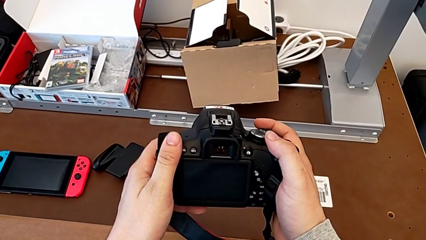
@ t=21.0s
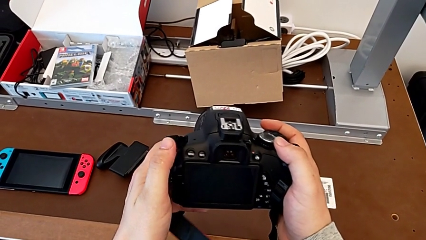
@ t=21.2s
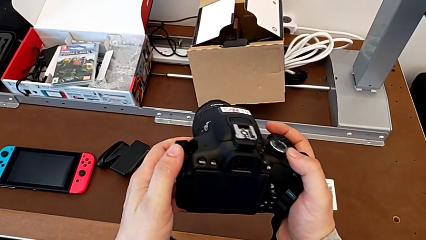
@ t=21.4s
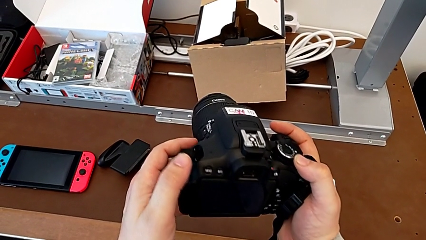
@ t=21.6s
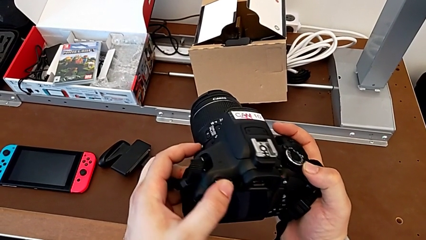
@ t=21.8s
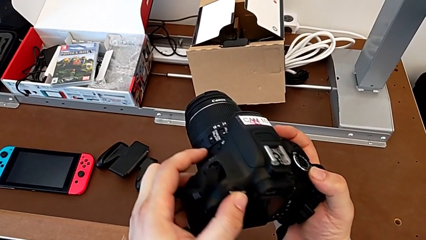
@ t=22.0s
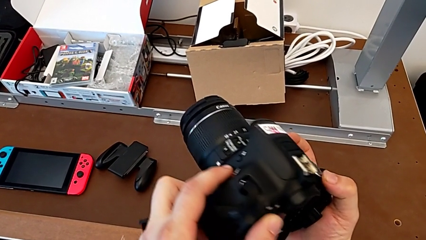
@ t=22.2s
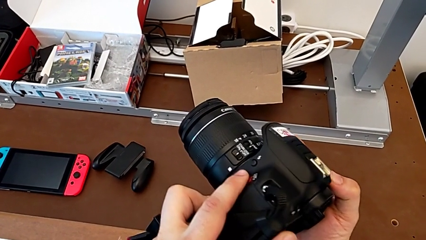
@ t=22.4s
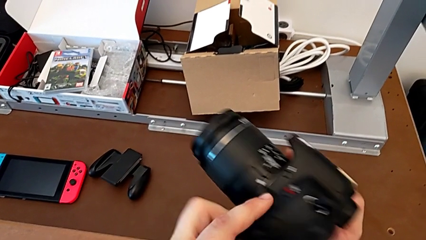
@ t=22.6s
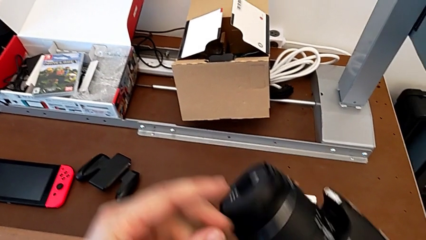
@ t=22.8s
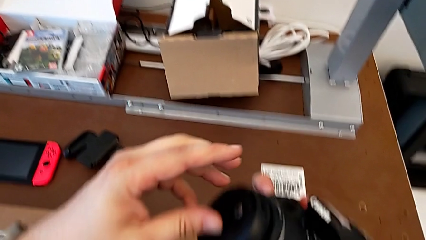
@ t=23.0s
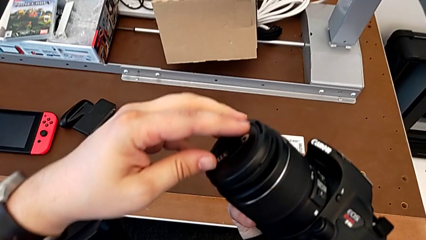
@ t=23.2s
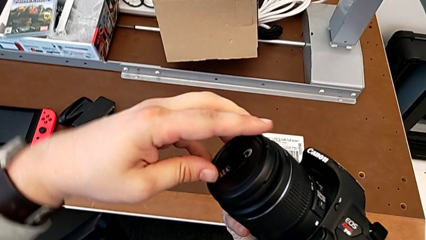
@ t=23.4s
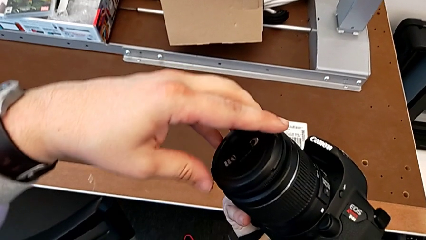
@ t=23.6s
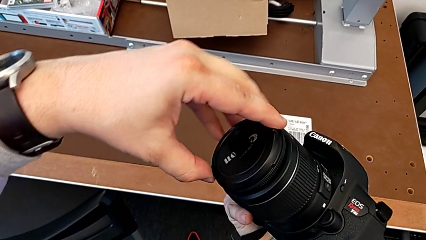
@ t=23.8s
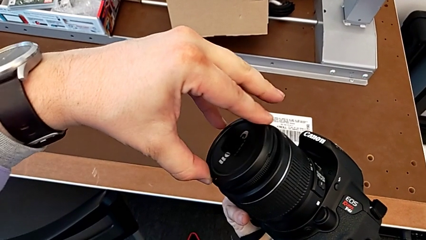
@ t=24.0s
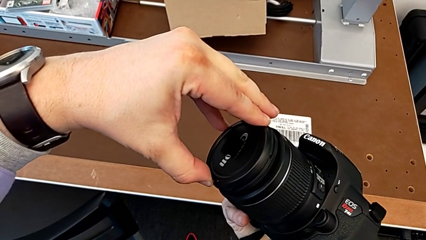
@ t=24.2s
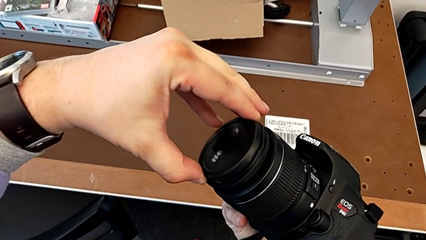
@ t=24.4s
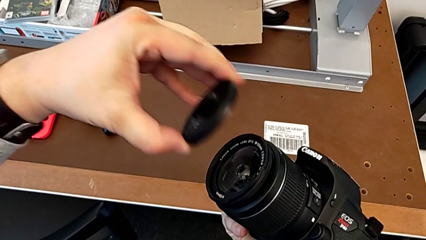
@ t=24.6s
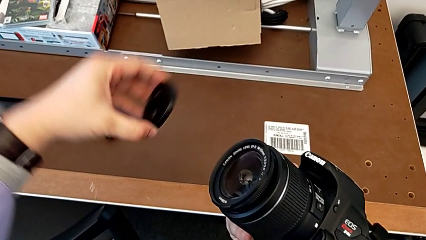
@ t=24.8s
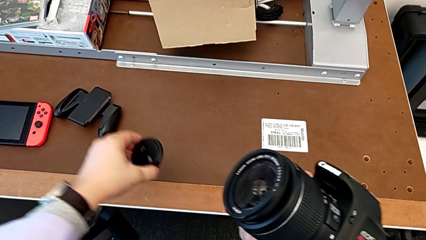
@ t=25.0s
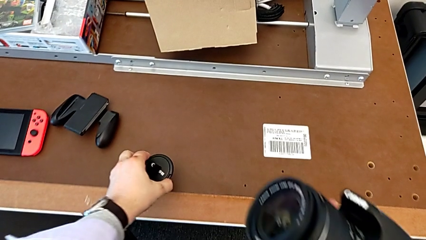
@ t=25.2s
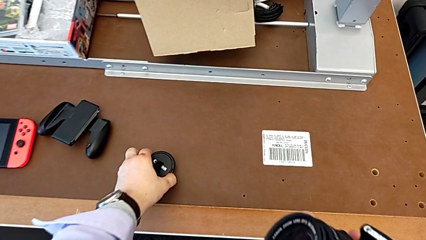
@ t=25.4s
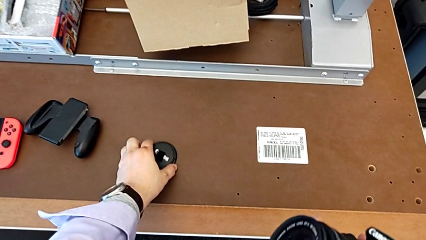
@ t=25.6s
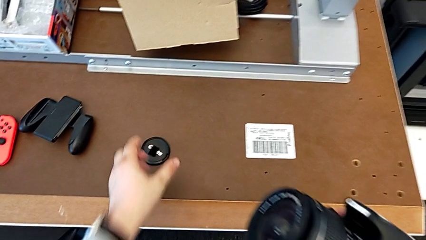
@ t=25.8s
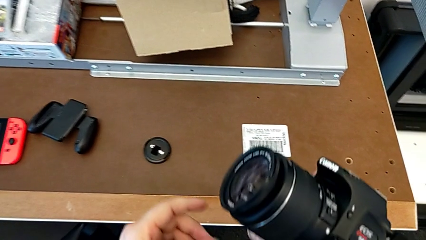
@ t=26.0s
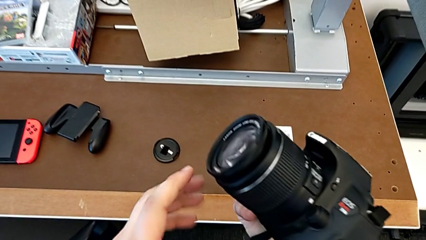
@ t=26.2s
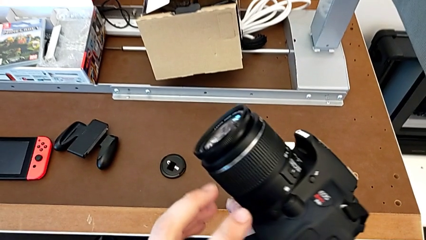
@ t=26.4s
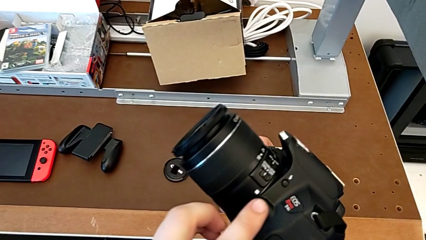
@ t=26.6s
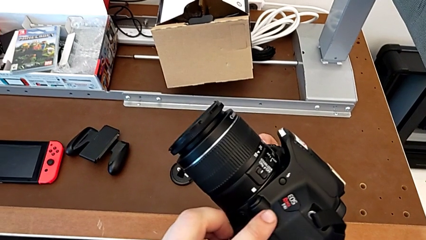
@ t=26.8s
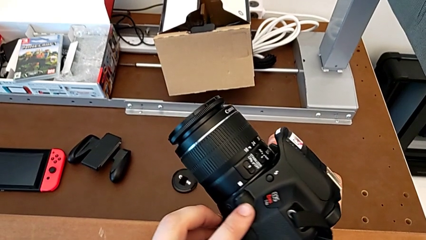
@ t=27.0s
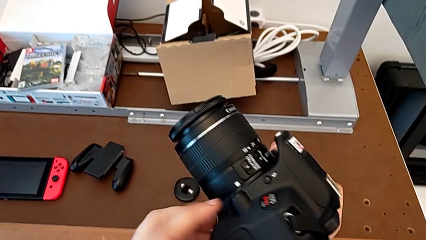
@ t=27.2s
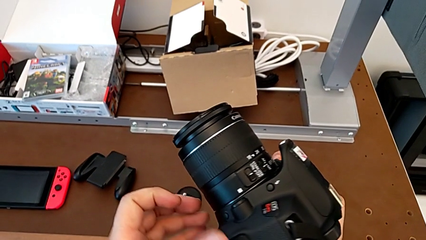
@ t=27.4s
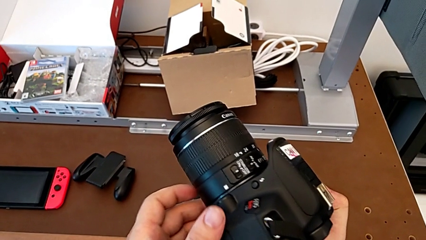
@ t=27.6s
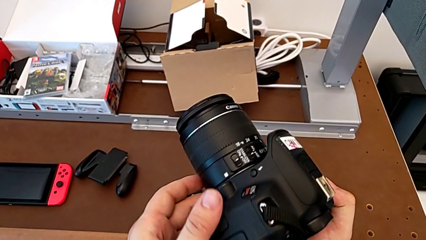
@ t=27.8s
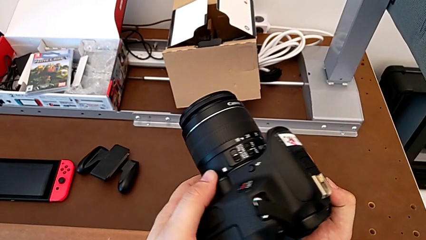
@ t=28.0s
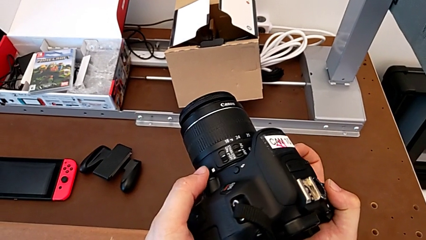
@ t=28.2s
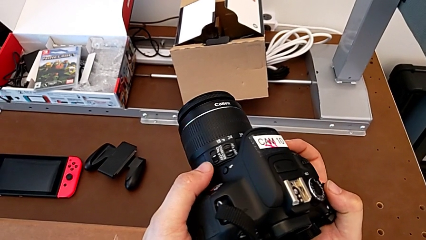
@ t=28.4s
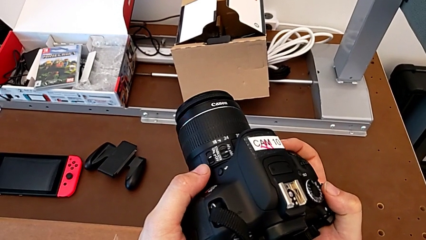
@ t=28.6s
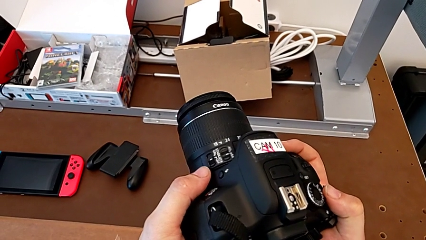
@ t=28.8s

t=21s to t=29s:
The camera wearer detaches the lens cover of the DSLR. They rotate the black DSLR, grab the rounded lens cover, withdraw it, place it, hold the black DSLR and rotate it.

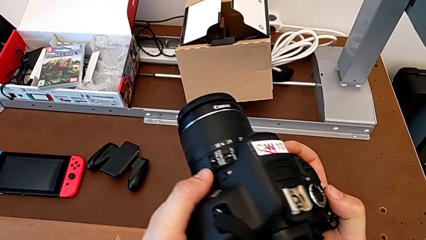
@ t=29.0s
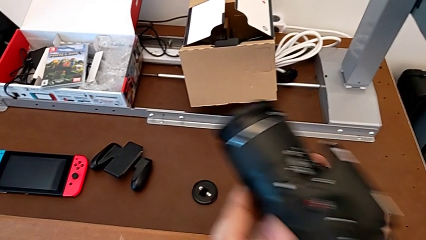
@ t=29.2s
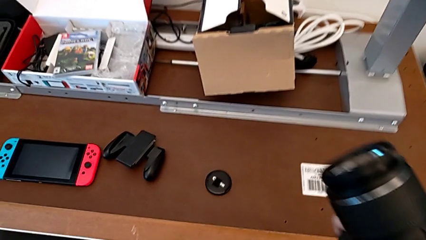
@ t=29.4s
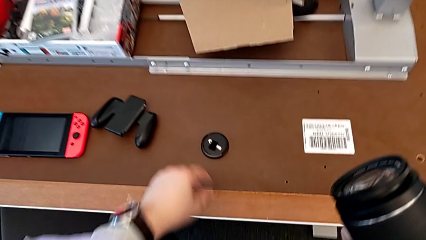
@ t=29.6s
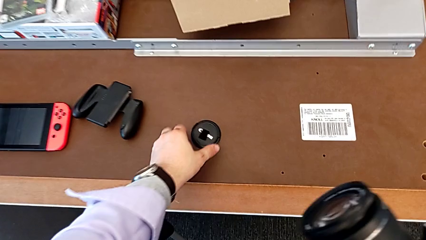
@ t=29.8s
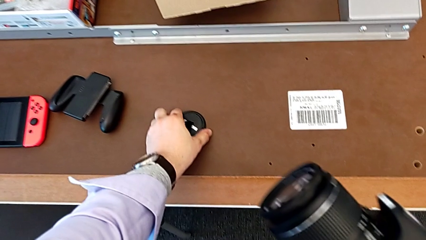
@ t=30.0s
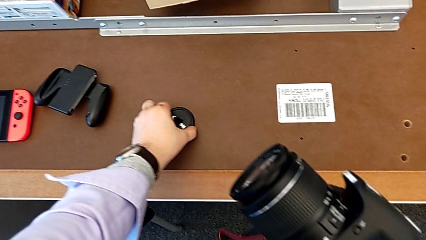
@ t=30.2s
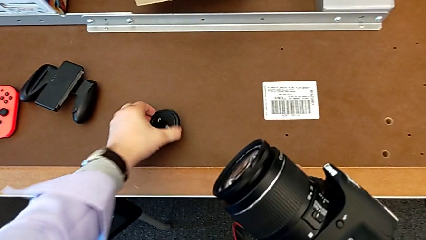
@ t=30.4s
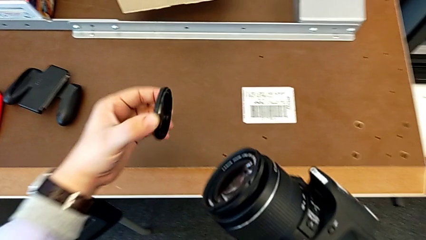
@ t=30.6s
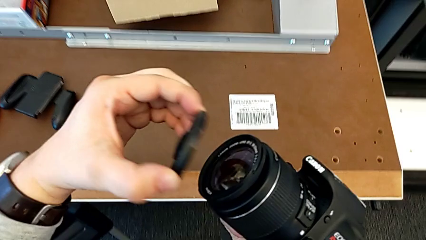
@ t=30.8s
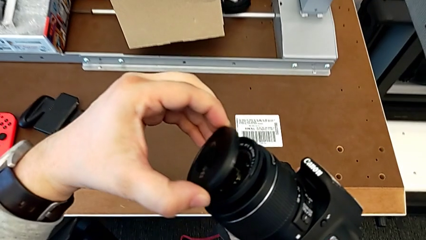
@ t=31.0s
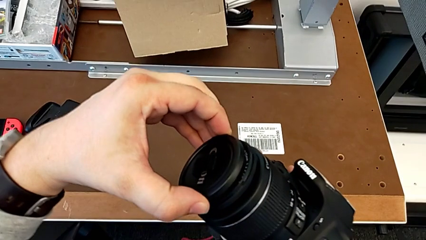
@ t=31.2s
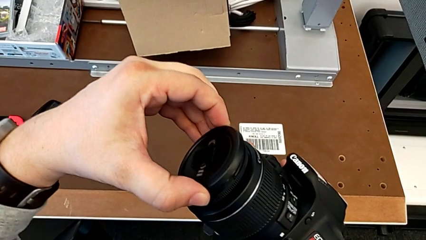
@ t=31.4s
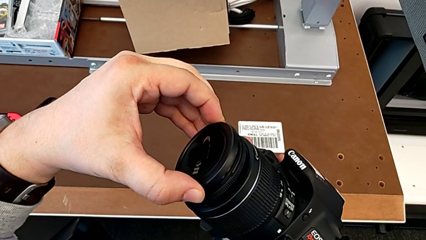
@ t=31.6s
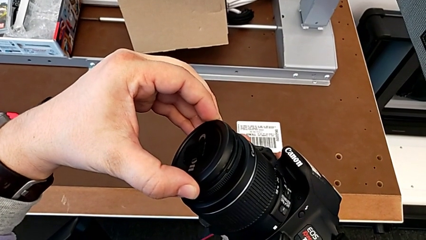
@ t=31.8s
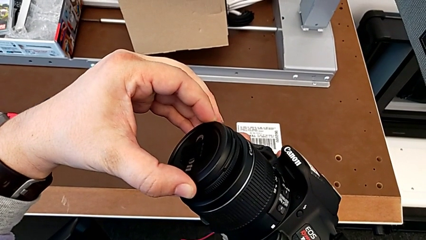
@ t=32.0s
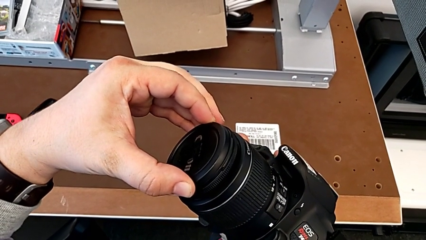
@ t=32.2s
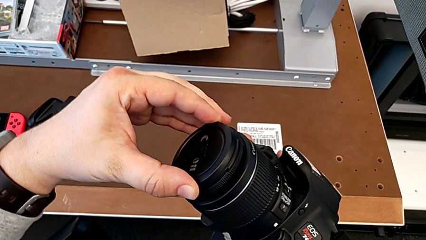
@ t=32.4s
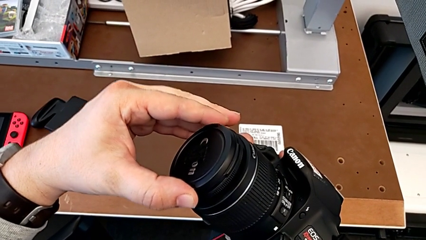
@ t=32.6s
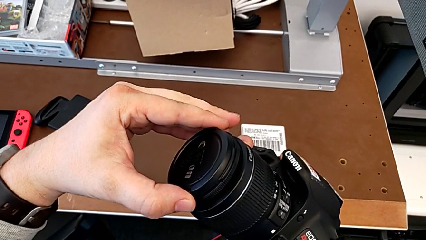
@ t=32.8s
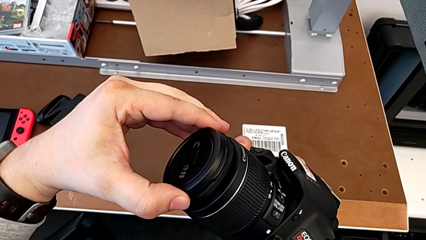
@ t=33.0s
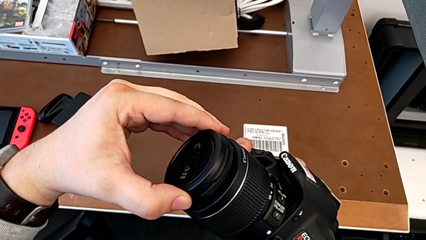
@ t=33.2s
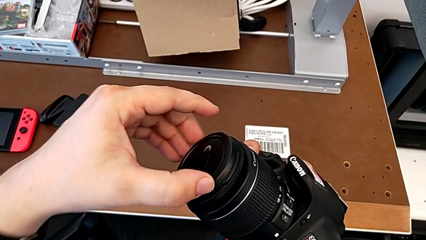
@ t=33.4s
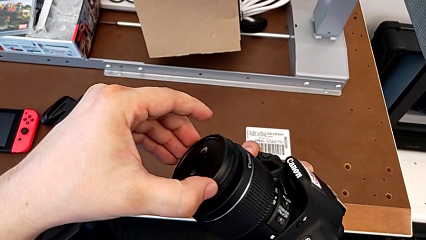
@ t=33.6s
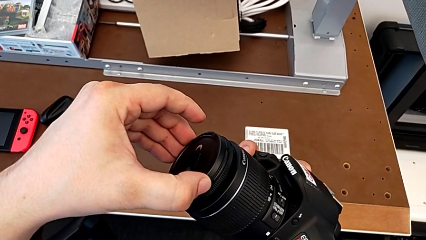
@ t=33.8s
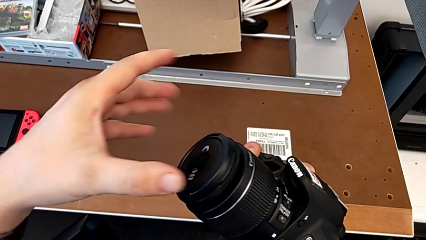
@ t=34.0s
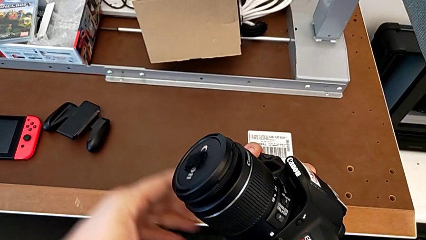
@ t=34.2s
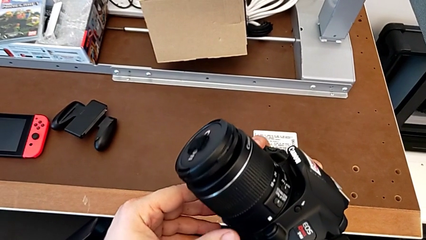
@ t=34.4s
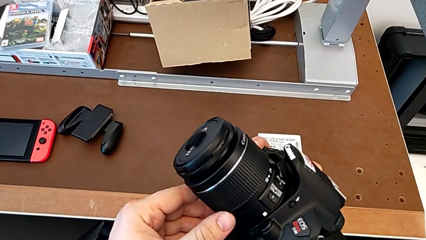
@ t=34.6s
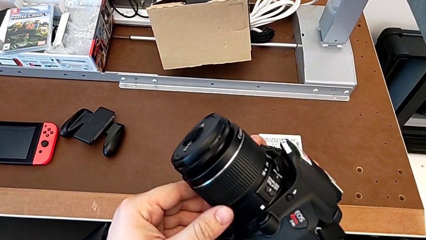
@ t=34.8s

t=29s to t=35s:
The camera wearer attaches the lens cover of their DSLR. They grab the rounded lens cover and assemble it.

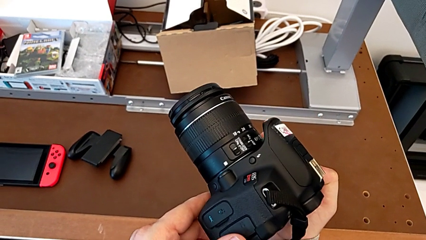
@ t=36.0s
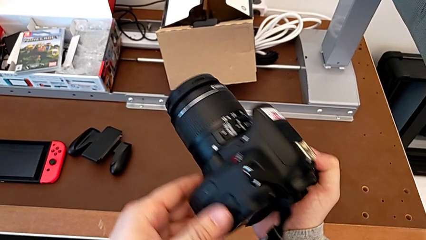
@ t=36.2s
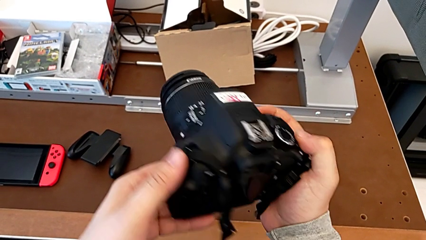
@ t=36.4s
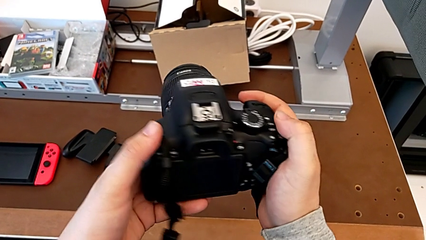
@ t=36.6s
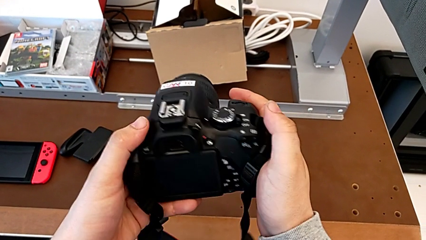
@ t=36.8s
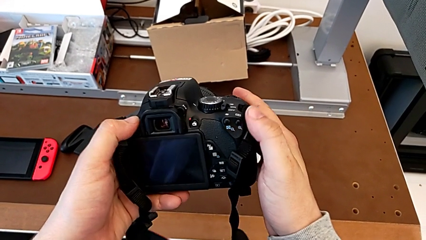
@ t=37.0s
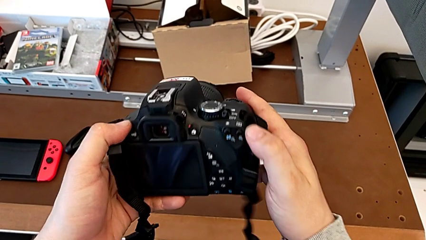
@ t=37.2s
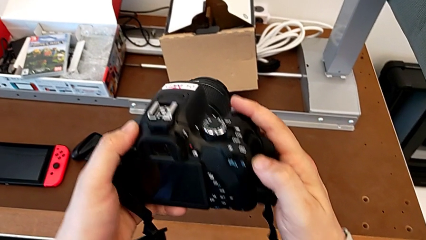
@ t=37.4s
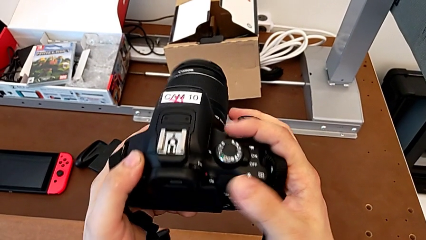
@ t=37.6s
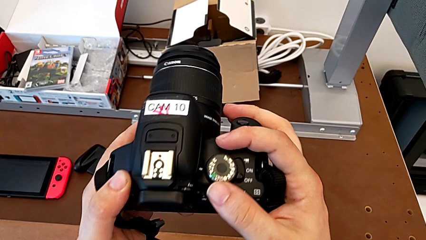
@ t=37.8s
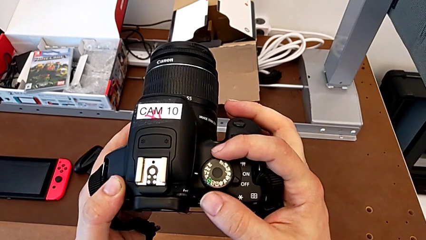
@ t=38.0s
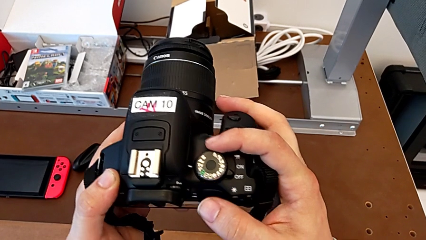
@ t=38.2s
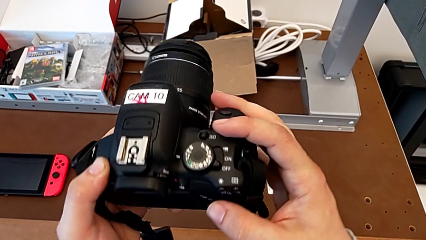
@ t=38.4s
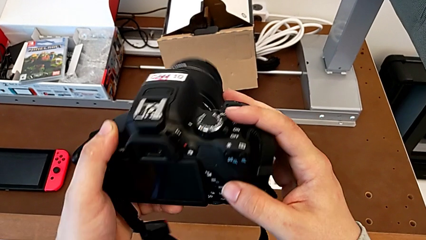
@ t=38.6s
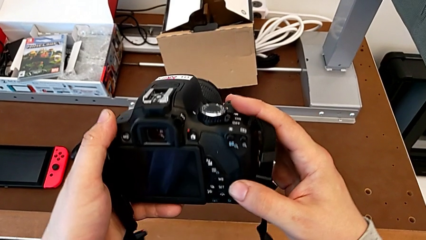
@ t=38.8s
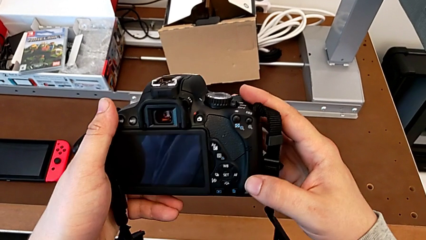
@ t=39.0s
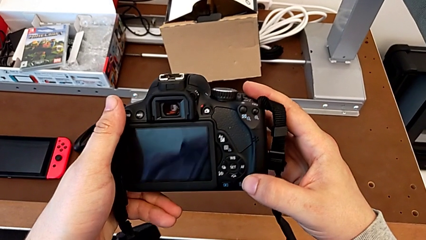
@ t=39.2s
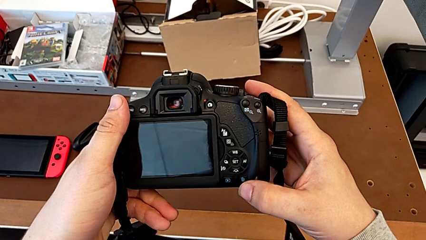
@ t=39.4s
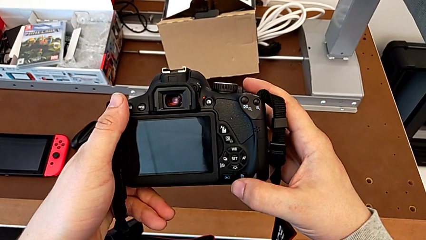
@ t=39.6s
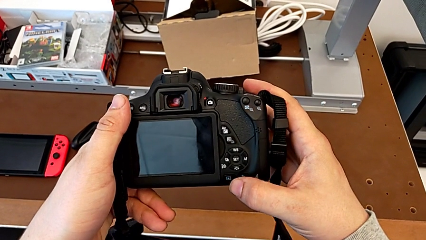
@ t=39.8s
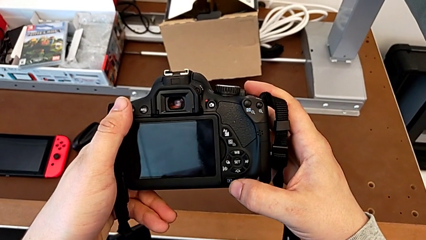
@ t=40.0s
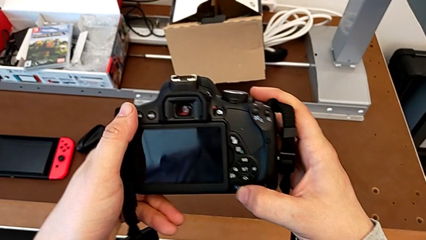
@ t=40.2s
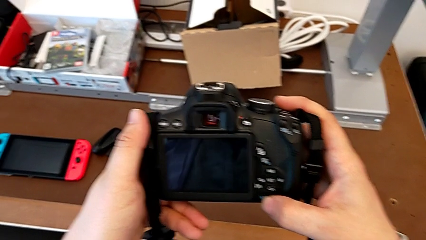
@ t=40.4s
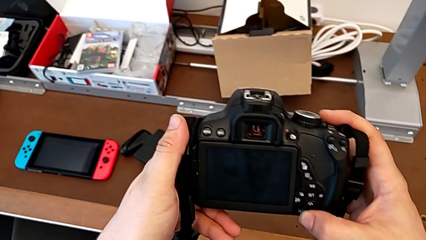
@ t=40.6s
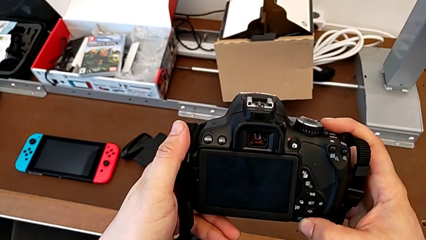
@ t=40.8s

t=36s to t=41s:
The camera wearer is turning on their DSLR. They begin to rotate the black DSLR.
